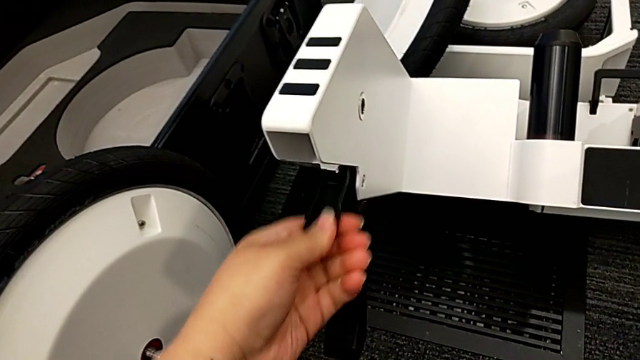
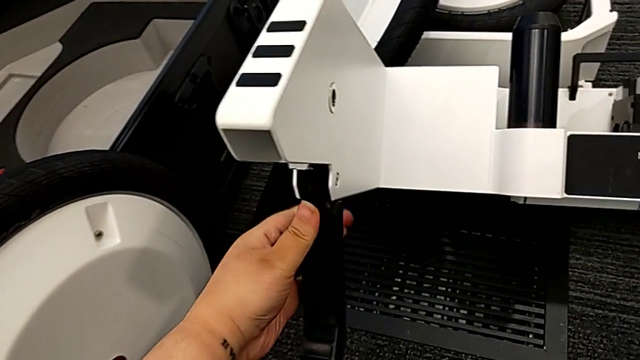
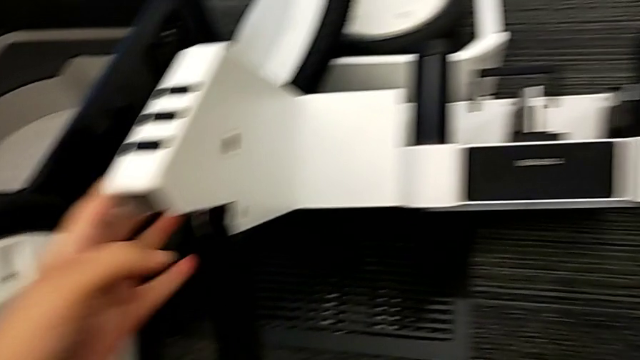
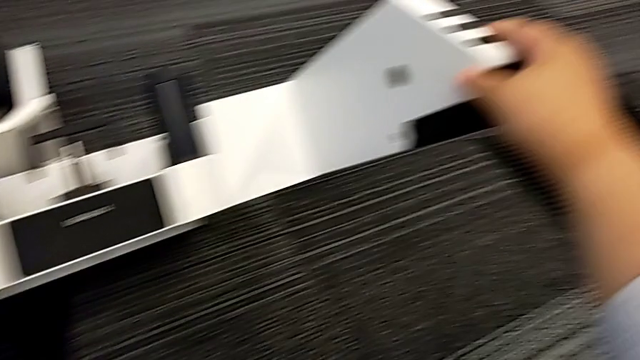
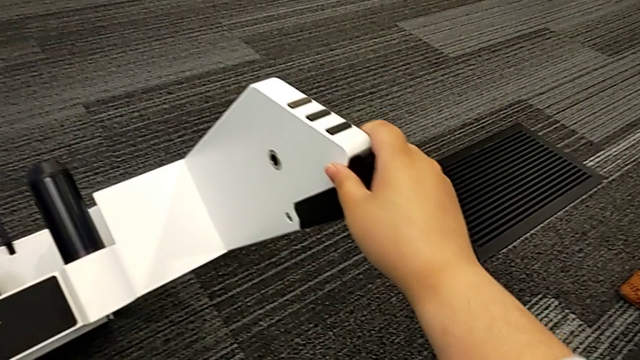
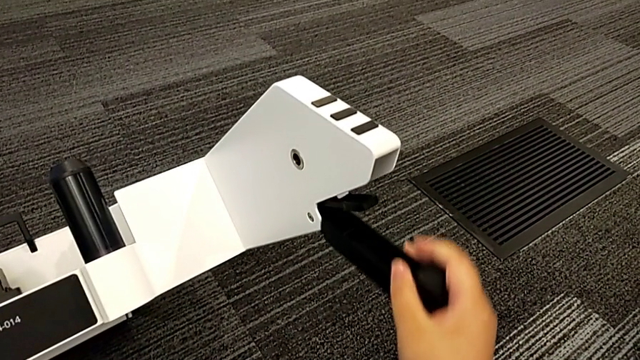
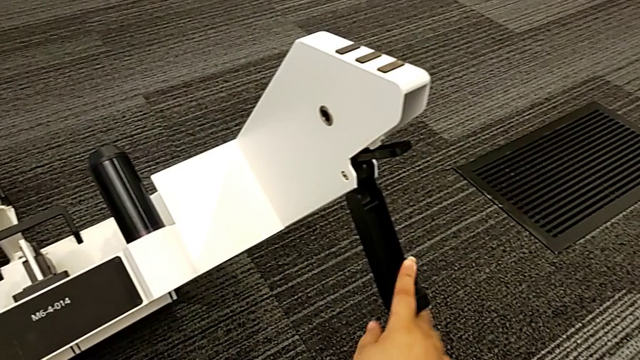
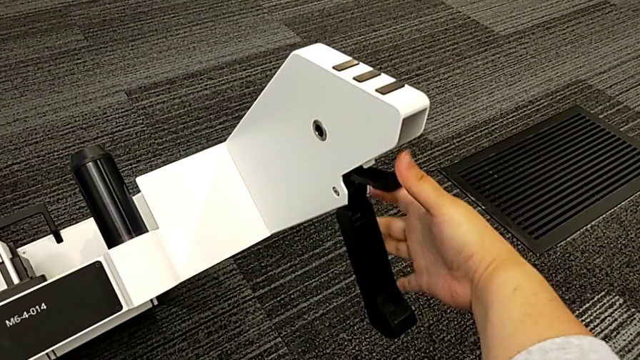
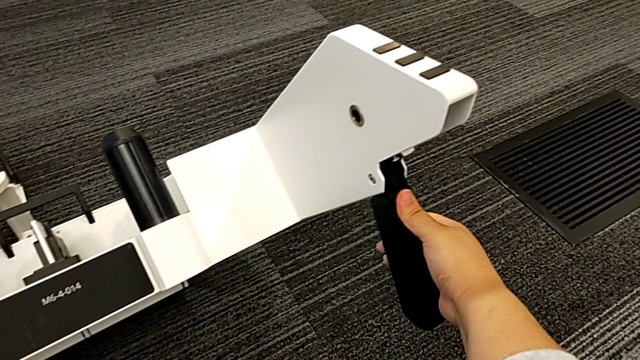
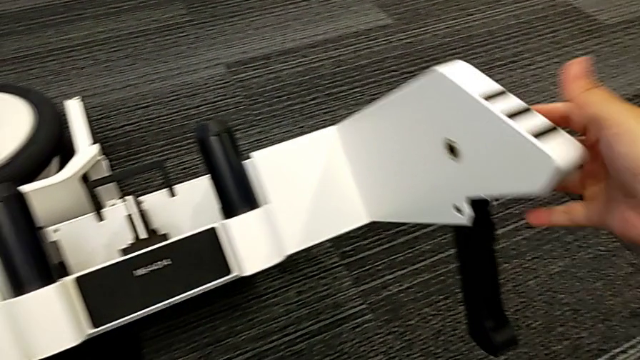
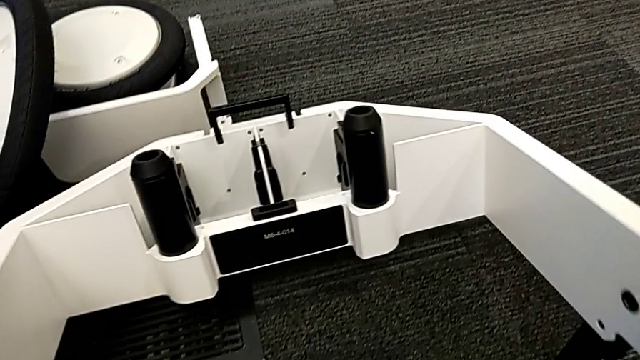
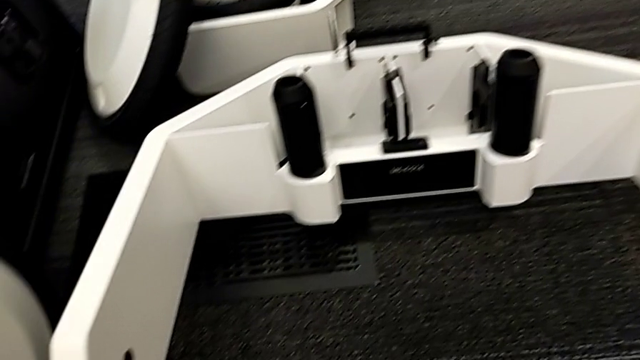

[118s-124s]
The camera wearer is pulling the kickstands down. They open the second kickstand.

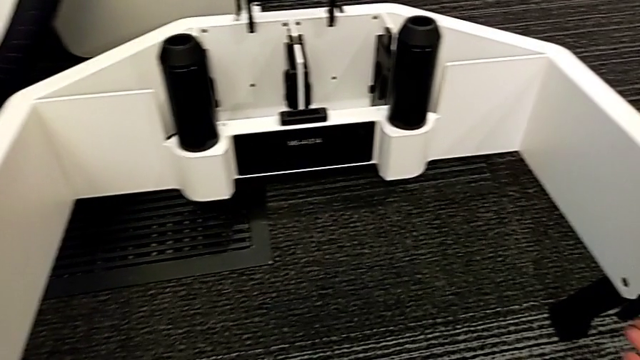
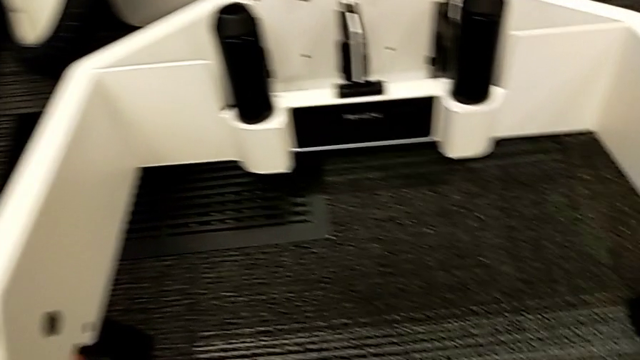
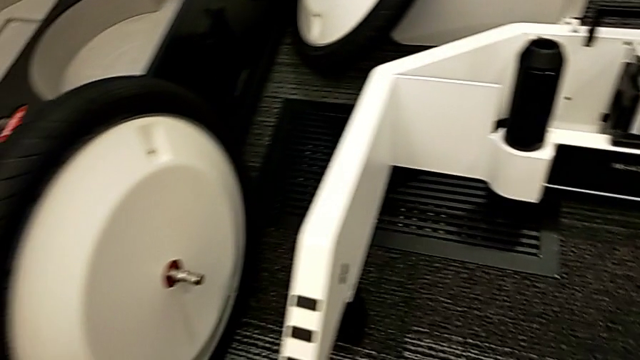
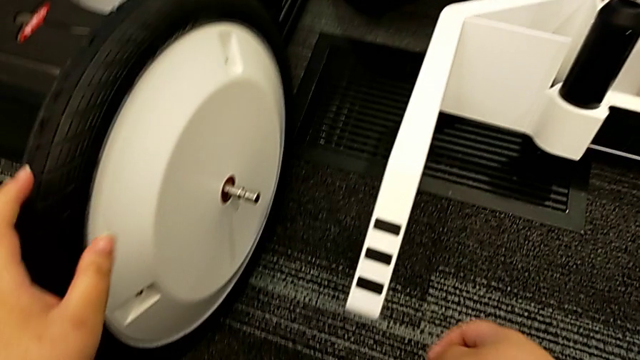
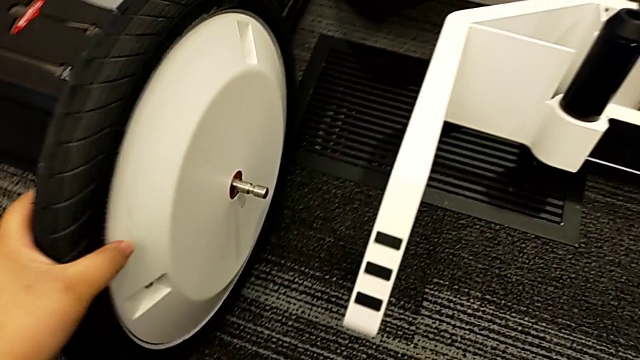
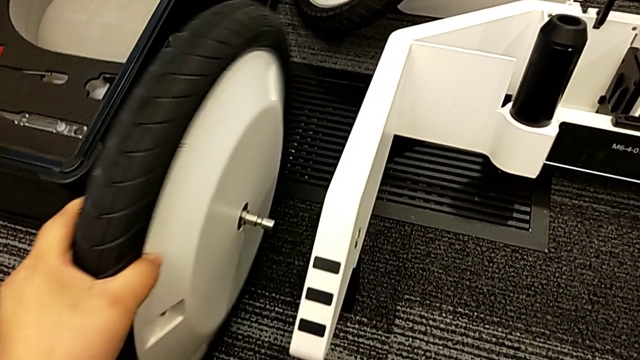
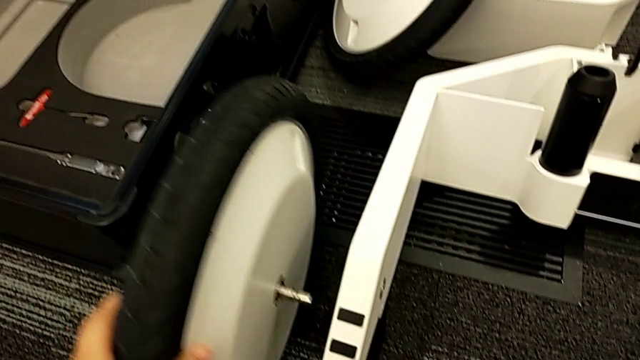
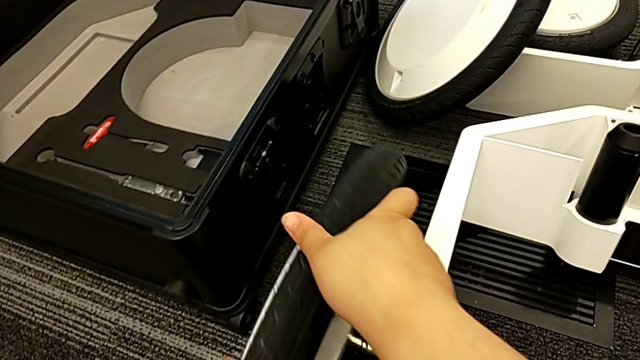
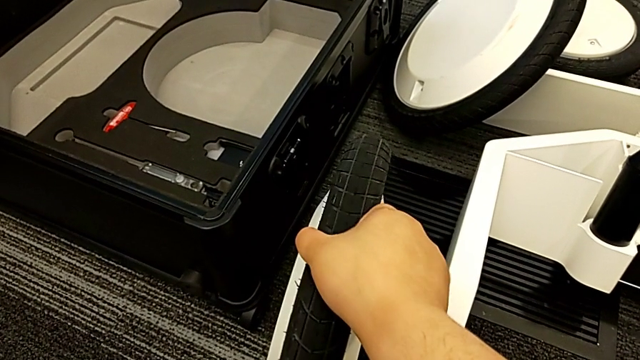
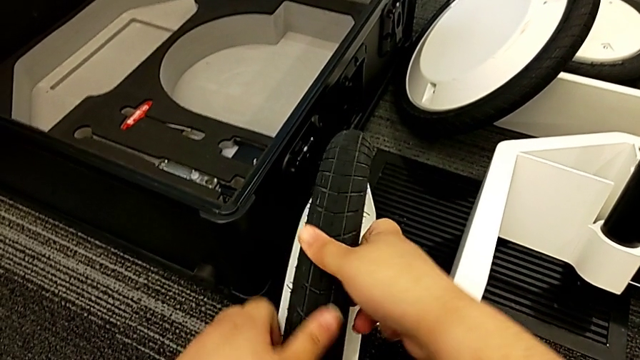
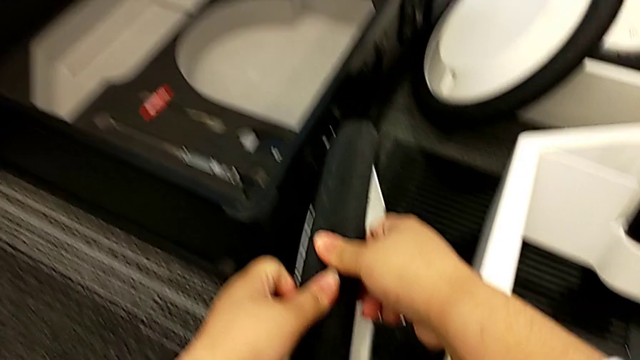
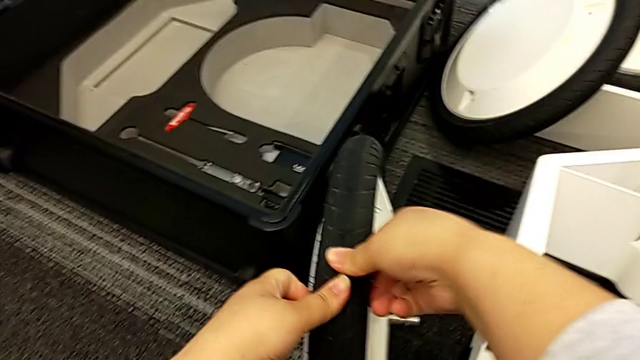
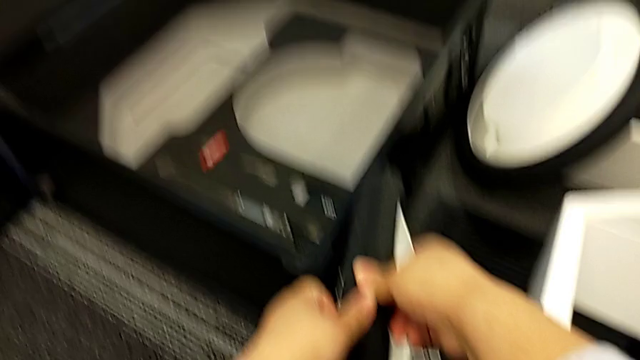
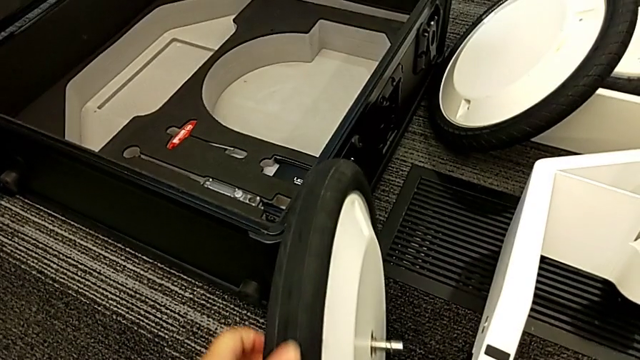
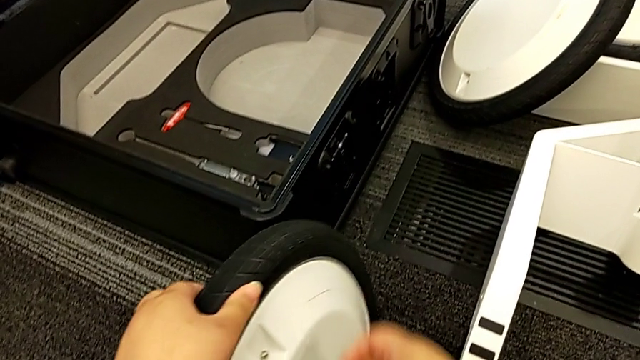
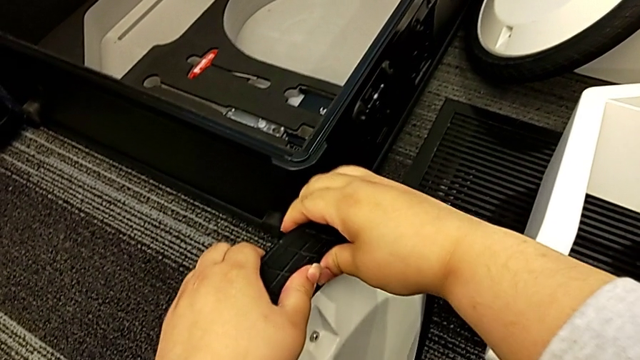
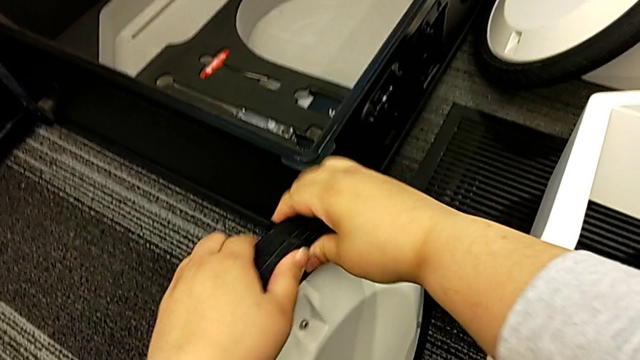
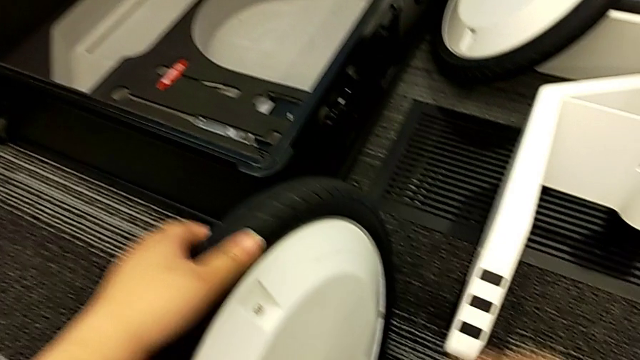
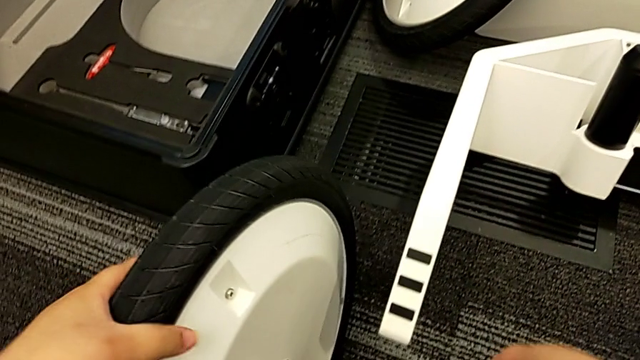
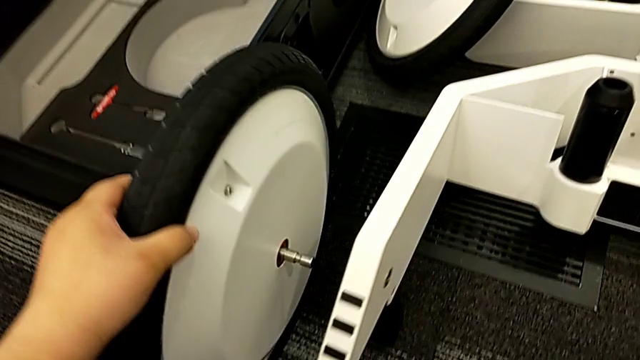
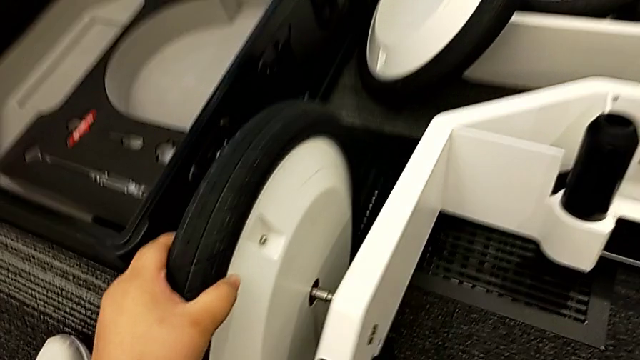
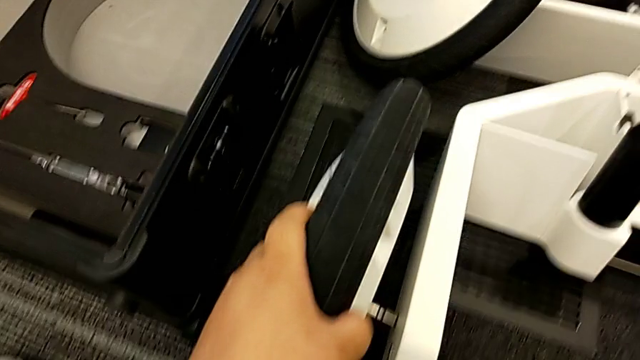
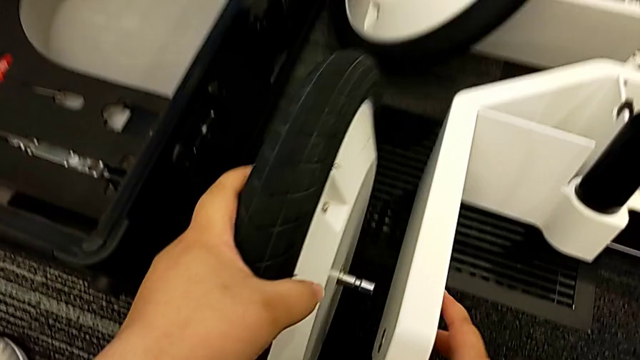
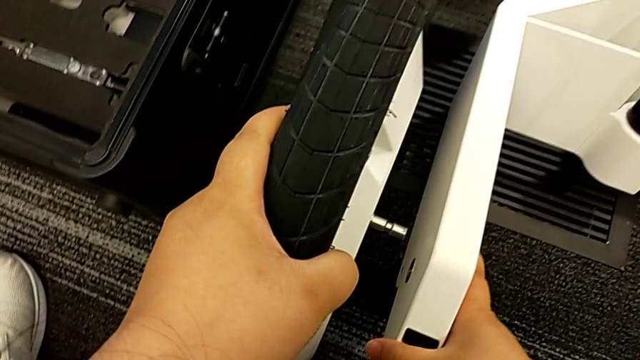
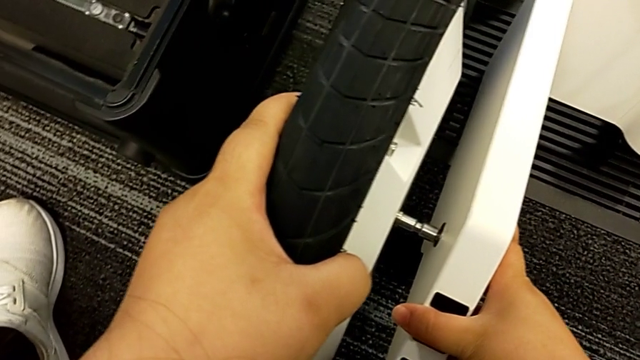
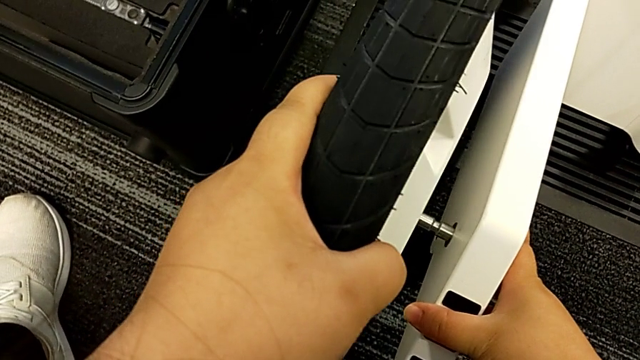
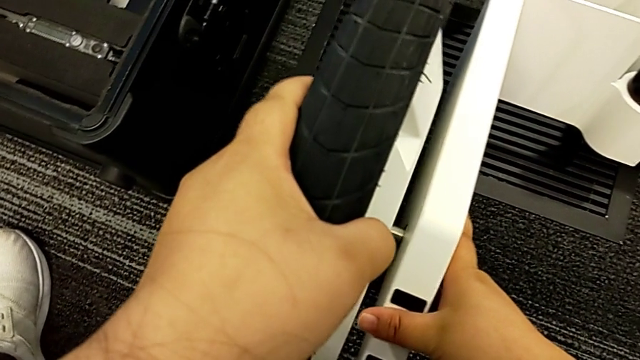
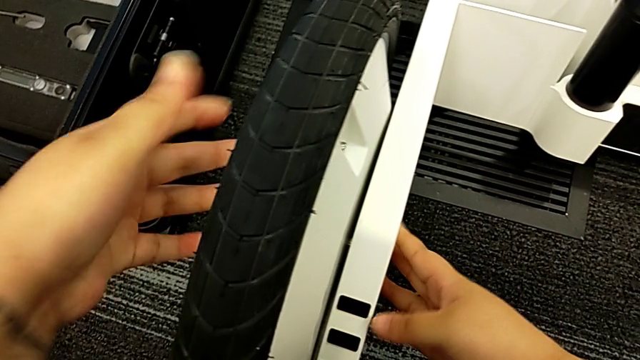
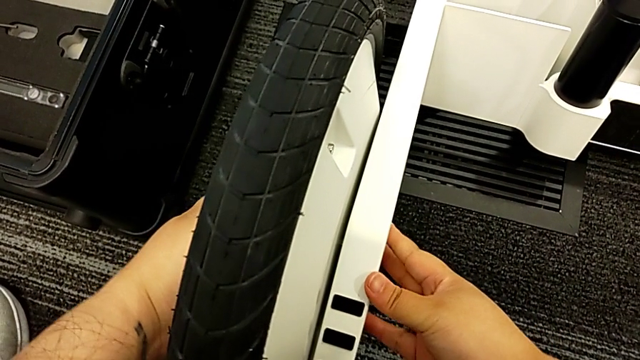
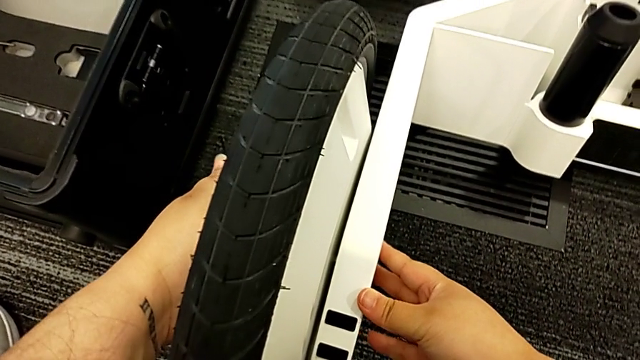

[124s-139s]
The camera wearer assembles the first wheel. They inspect the first wheel, press it and insert it.
